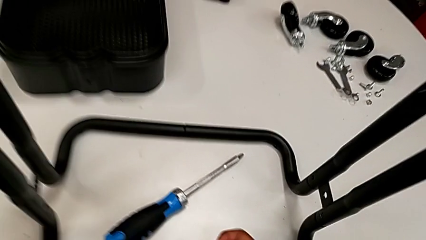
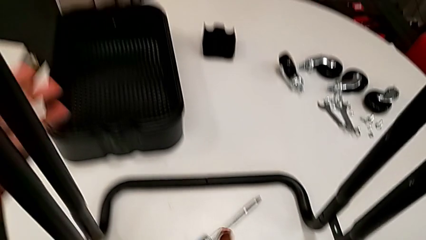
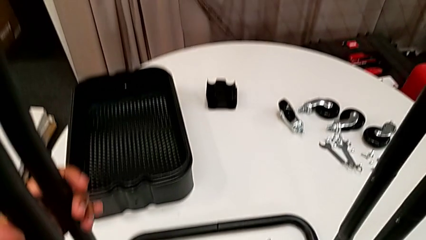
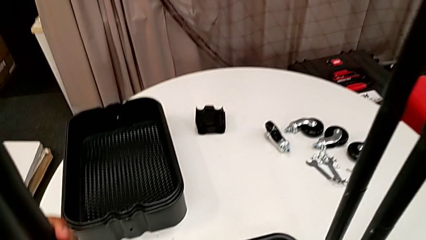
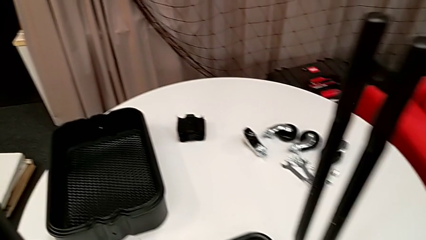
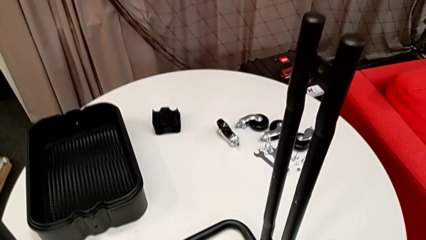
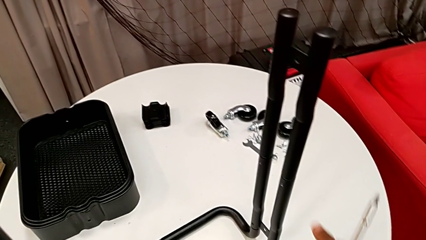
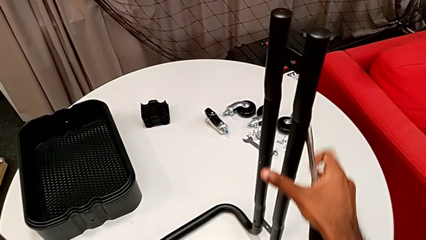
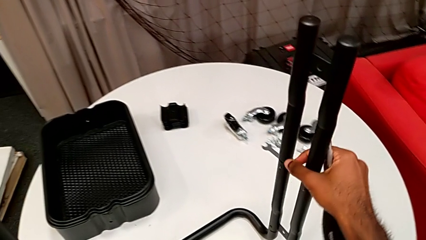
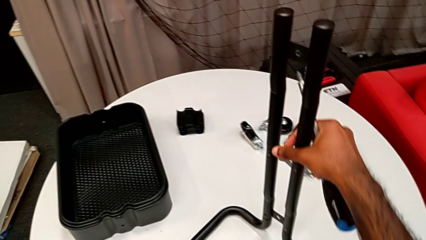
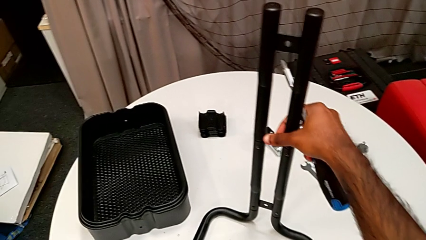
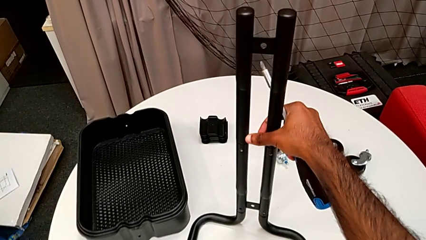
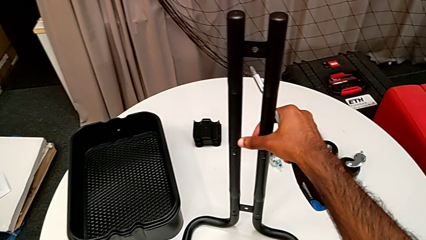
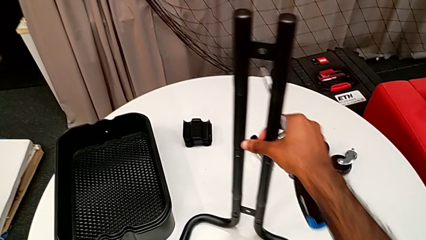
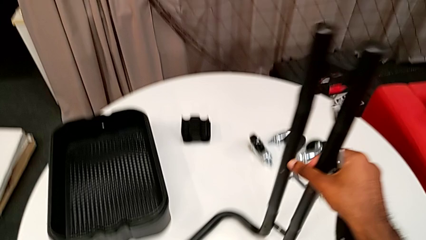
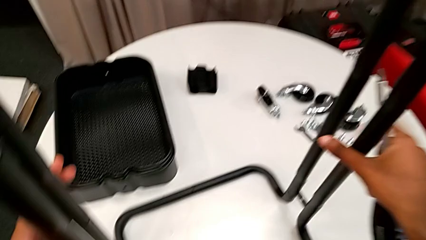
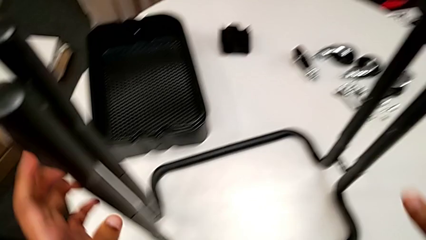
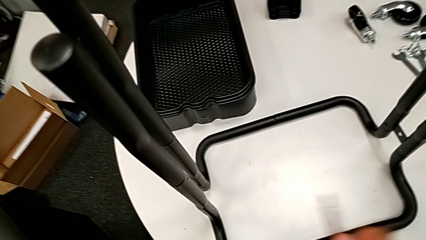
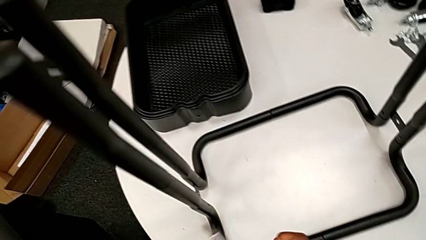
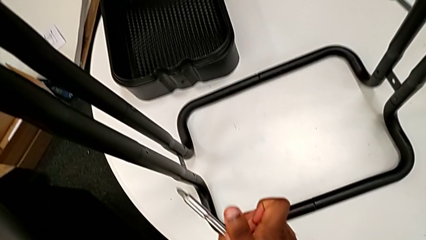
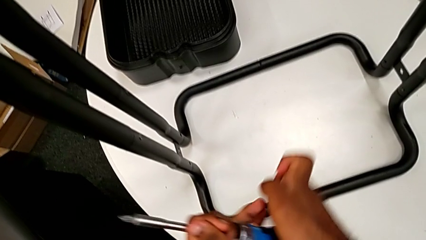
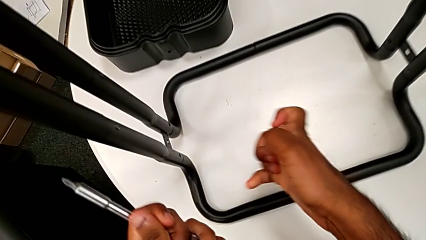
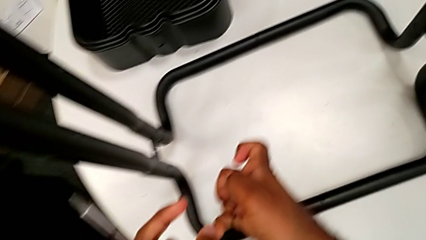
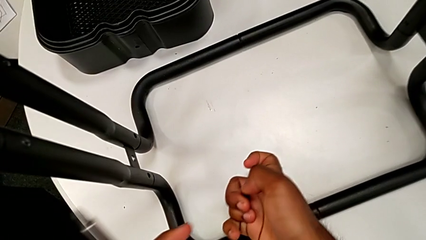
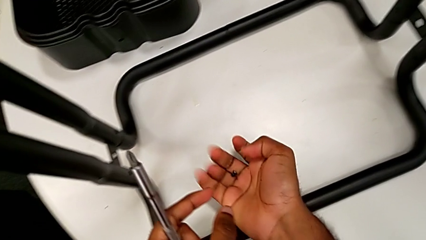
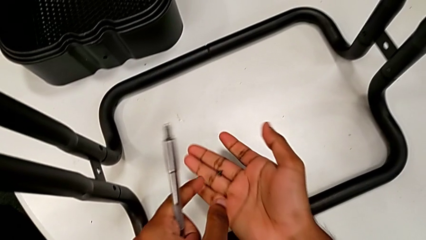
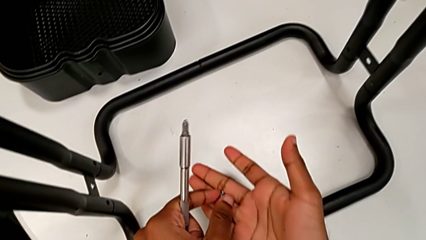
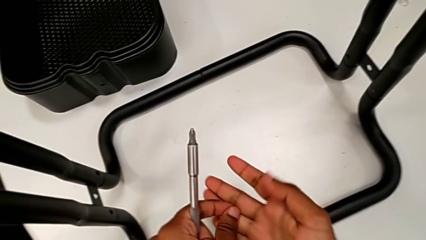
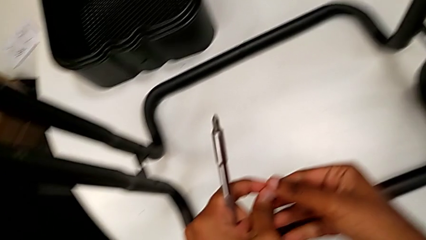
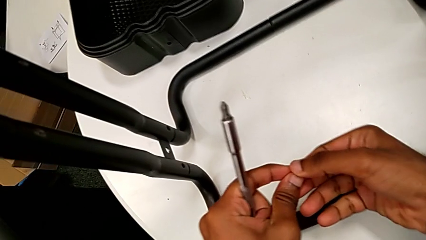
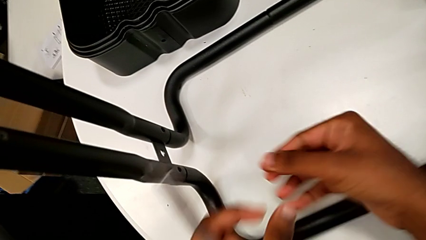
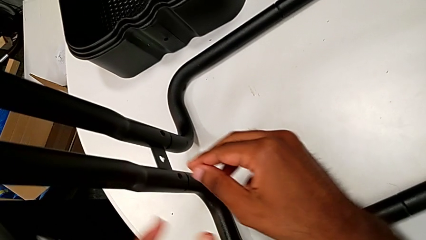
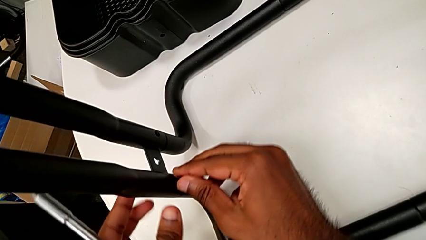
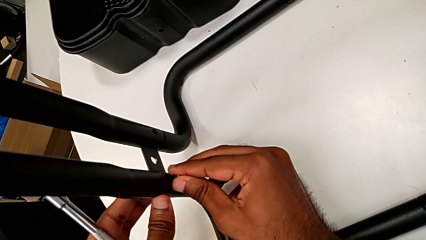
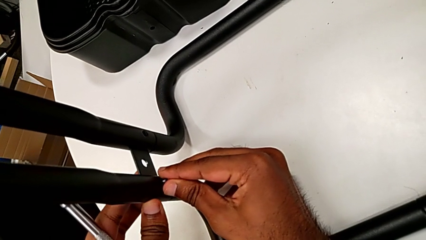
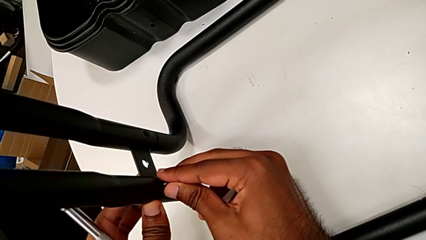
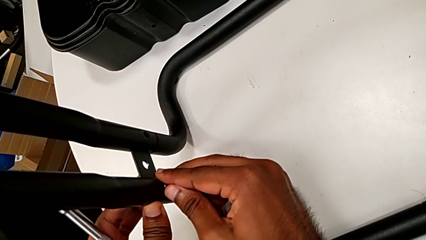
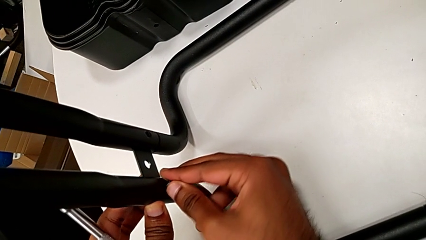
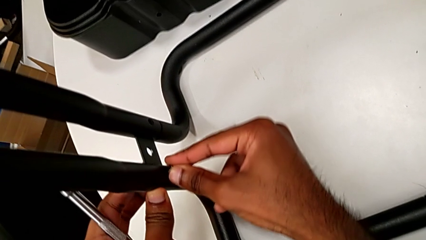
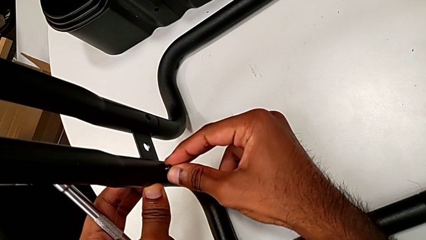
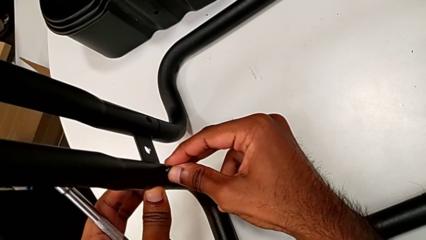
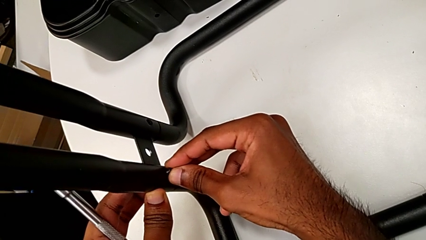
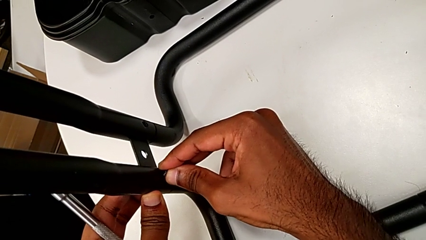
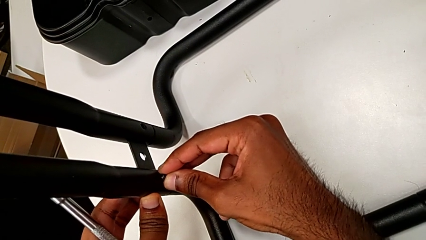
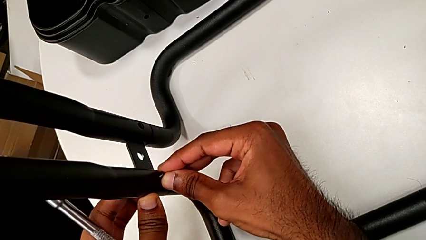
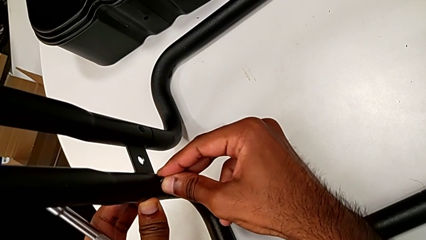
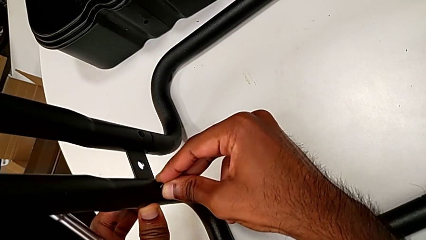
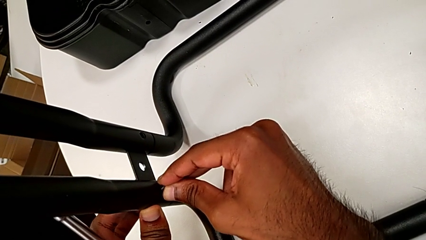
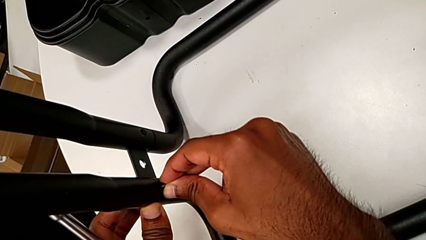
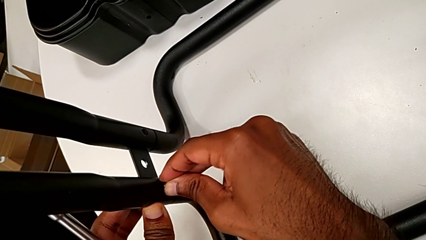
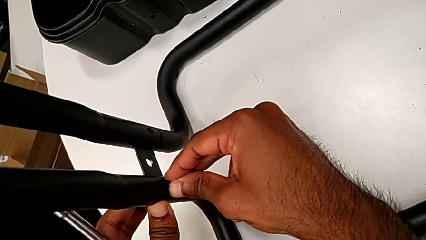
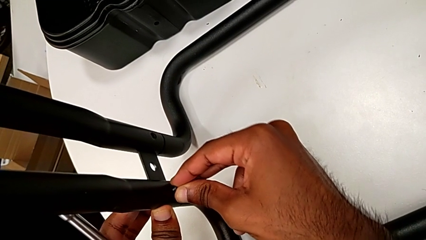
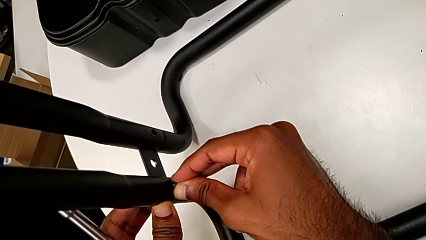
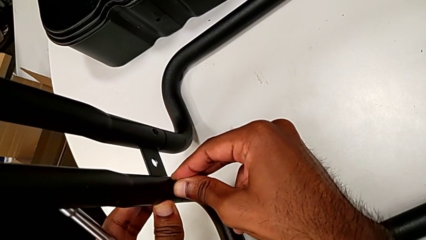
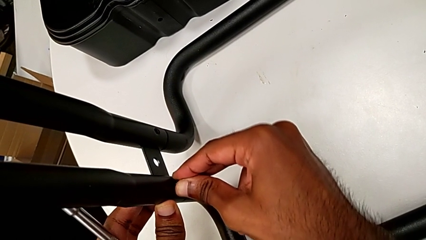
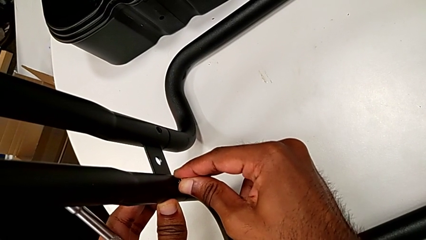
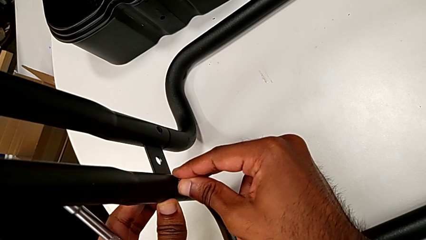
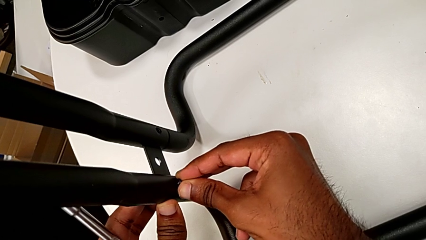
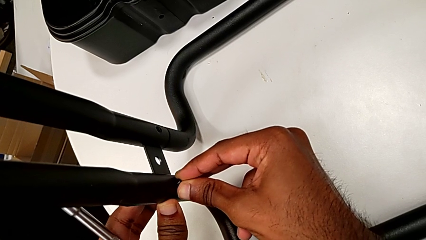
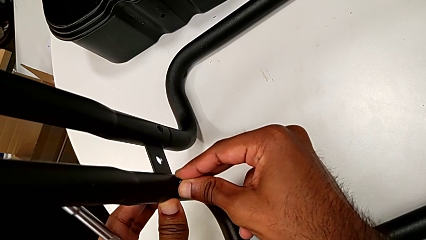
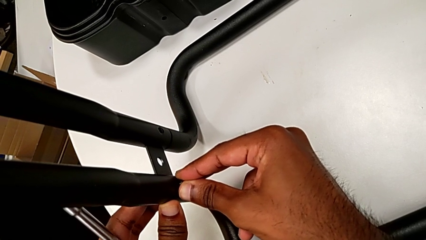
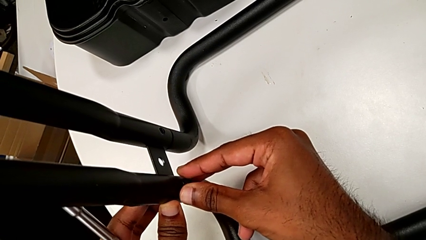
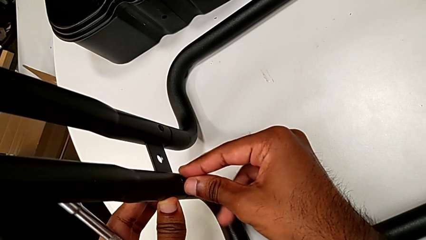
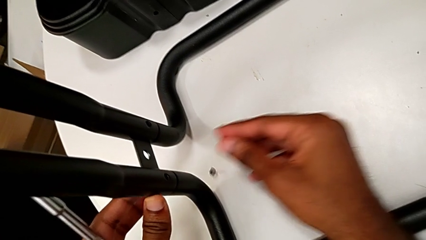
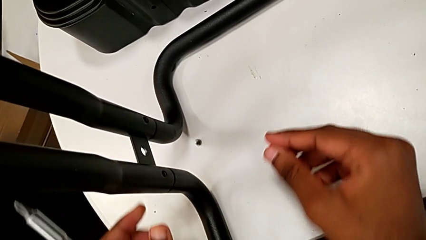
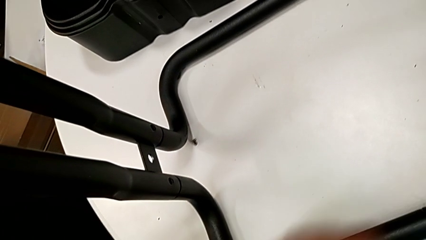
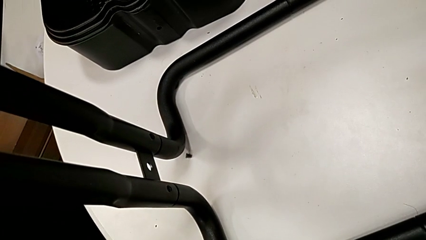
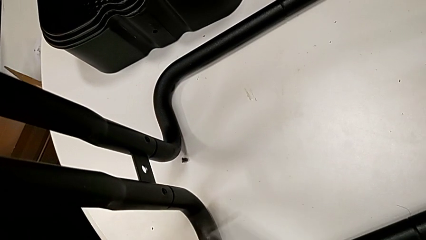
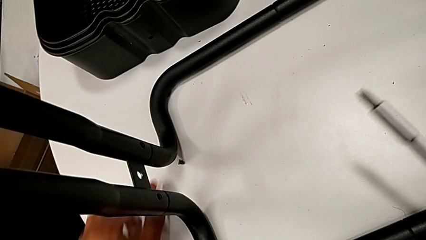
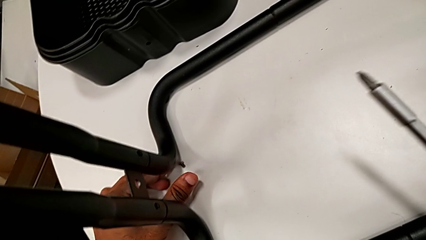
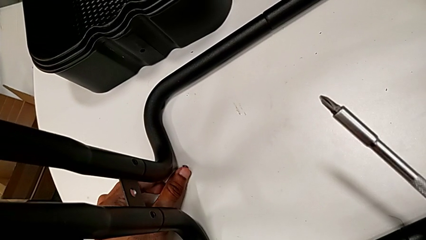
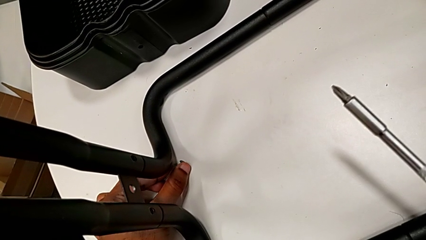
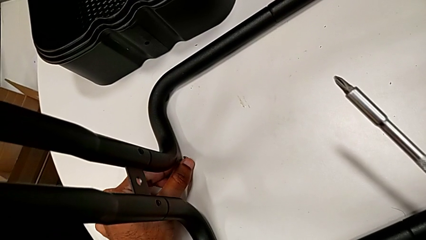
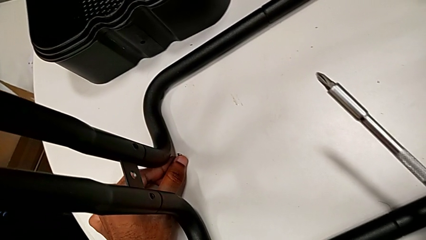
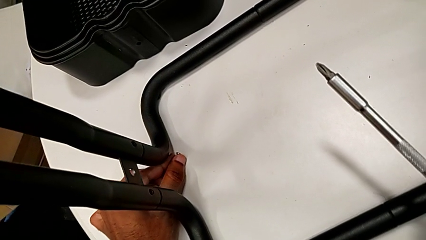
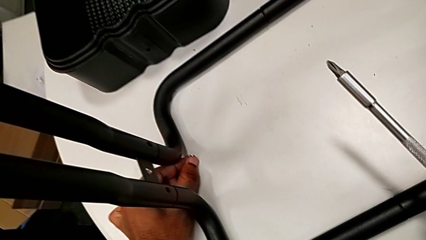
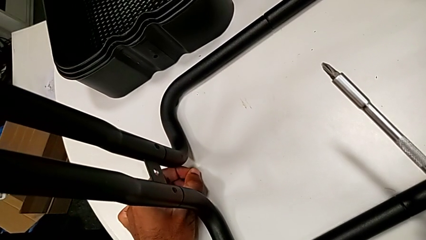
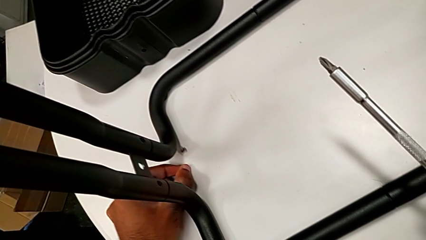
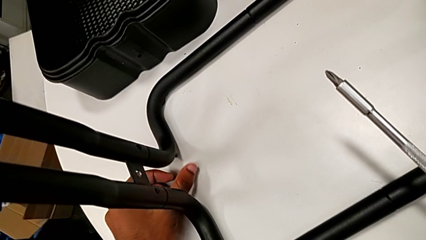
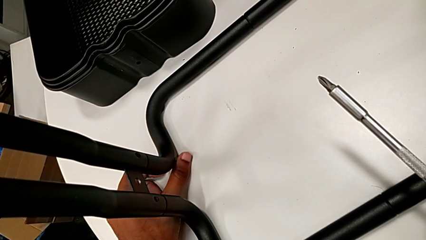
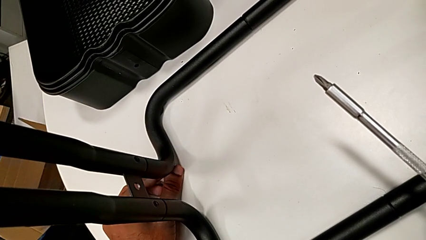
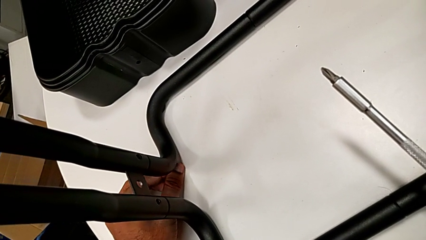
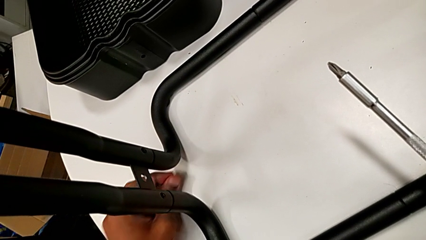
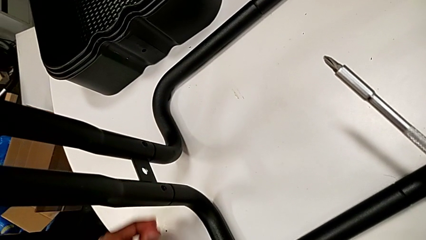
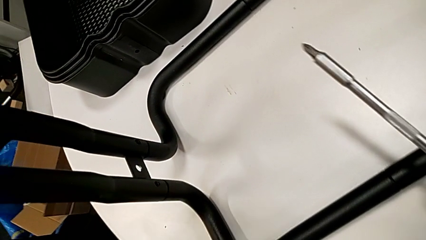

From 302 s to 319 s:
The camera wearer is assembling the sidebars to the base frame. They grab the base, rotate it, insert the second screw, drop it and grab it.
